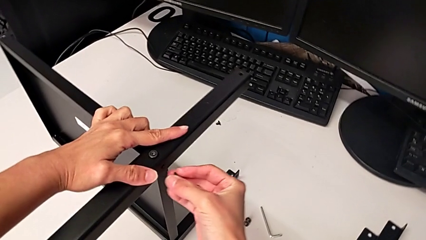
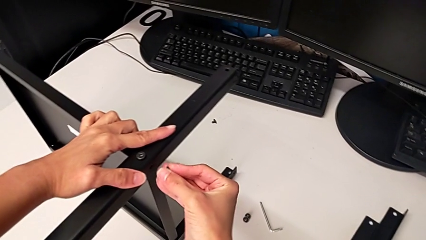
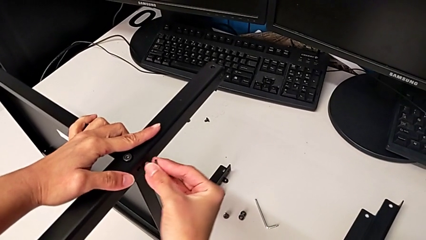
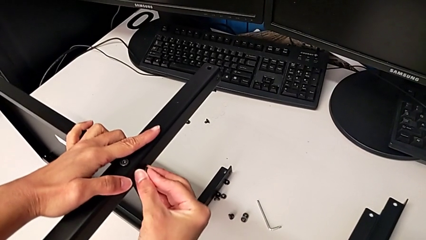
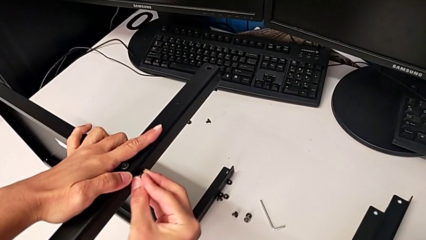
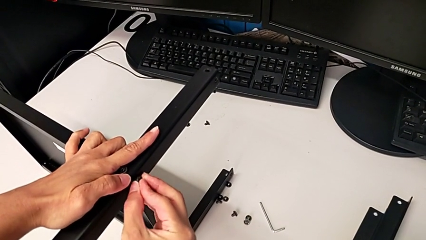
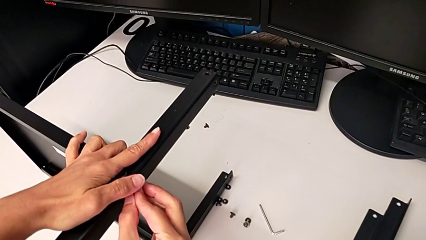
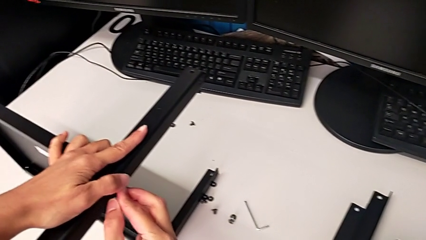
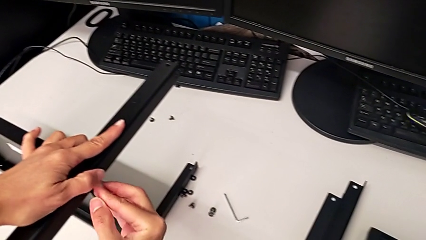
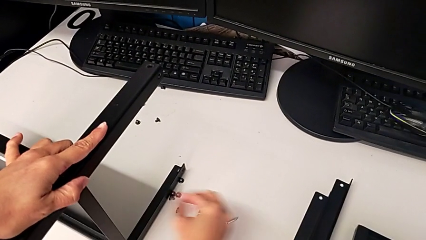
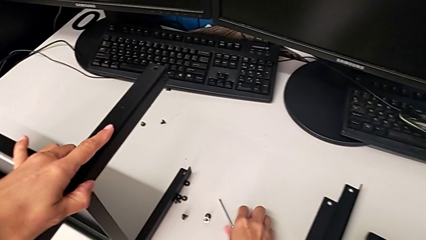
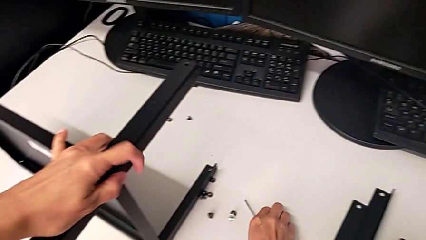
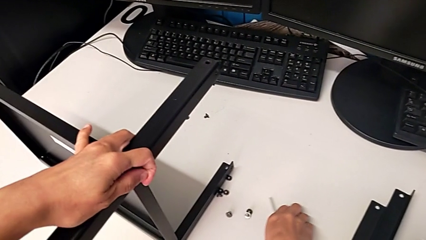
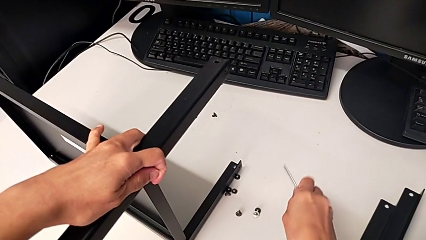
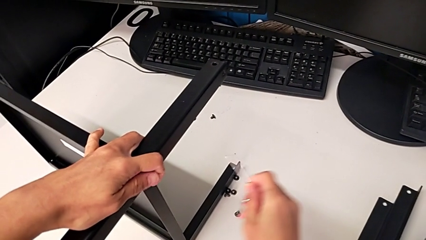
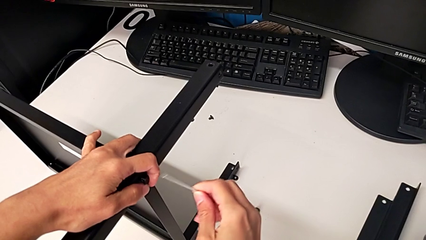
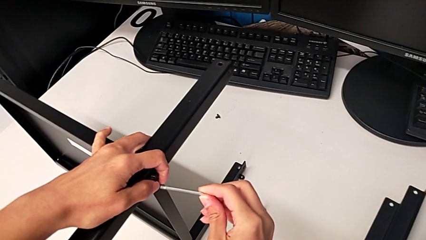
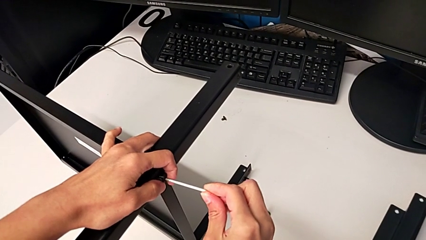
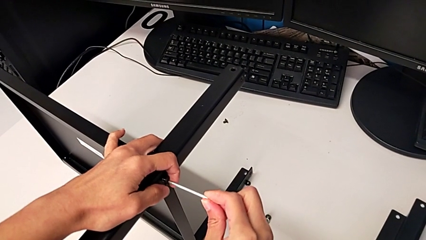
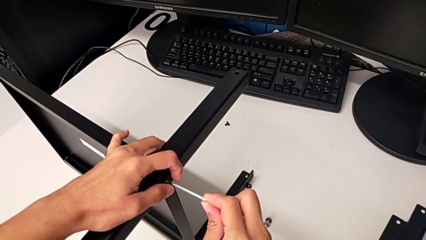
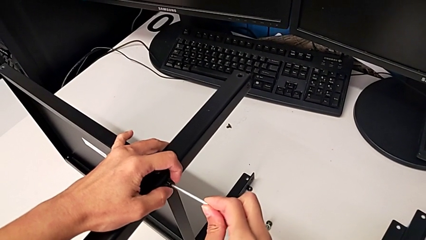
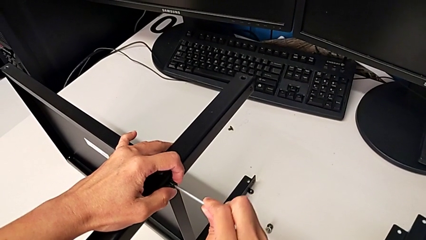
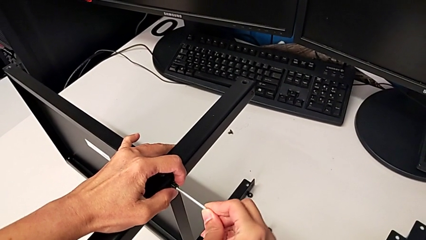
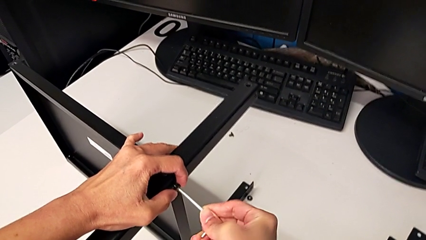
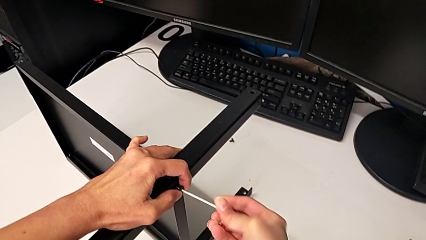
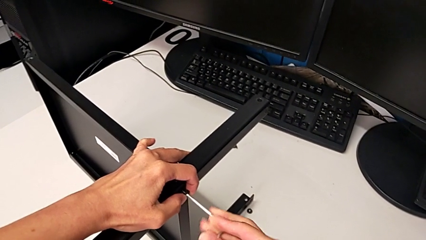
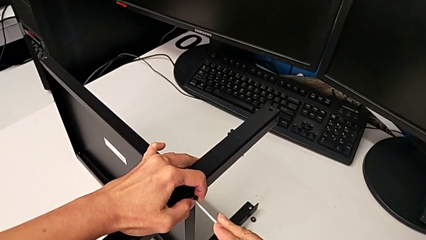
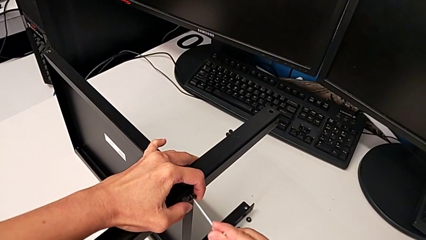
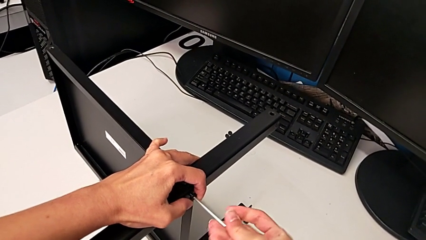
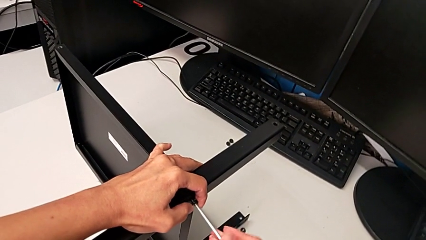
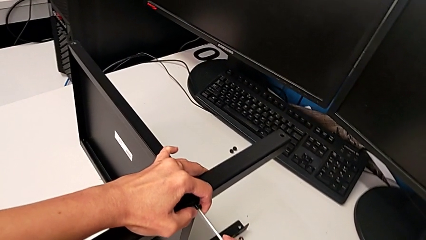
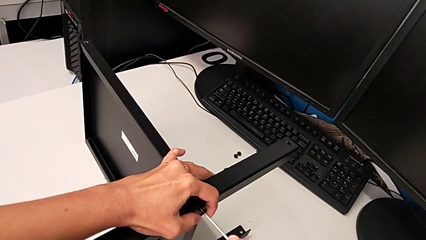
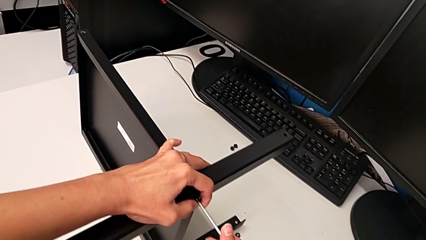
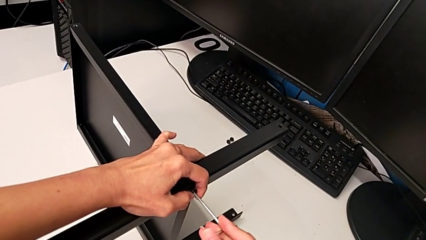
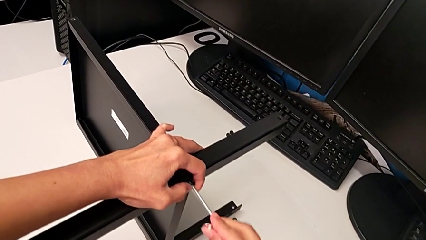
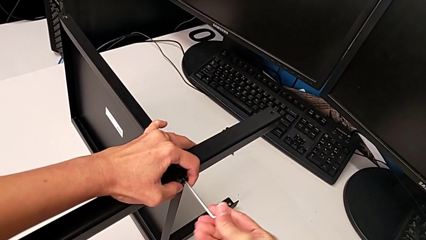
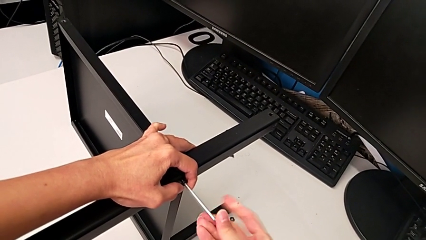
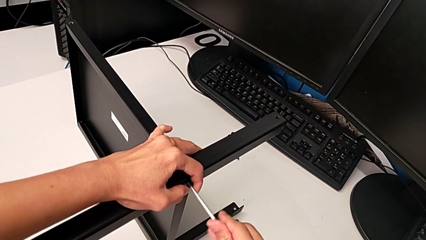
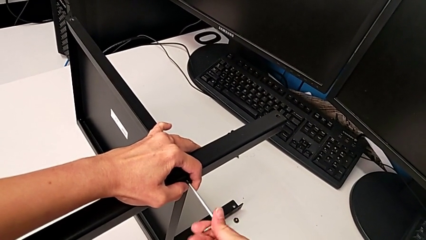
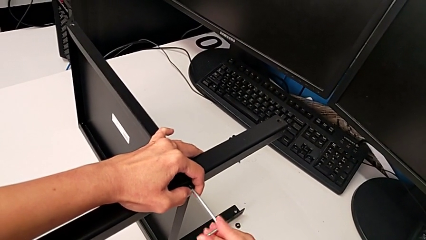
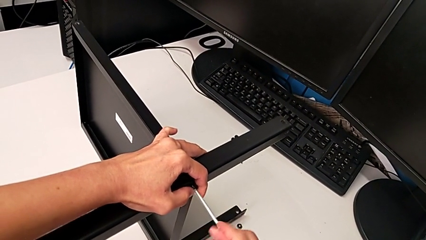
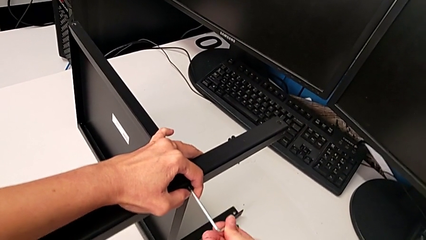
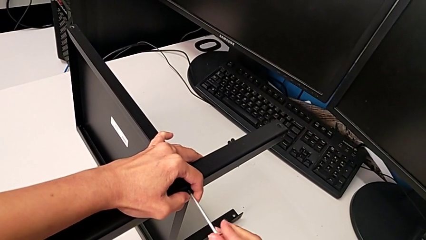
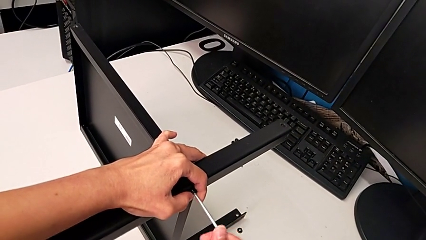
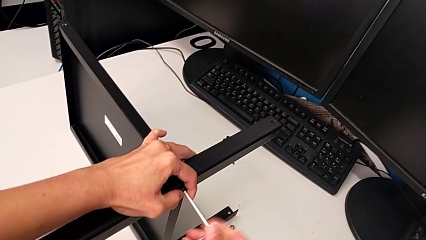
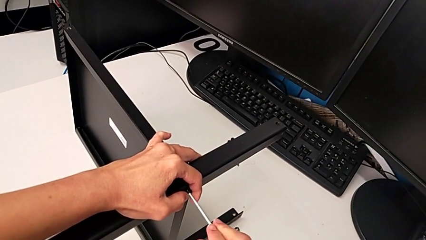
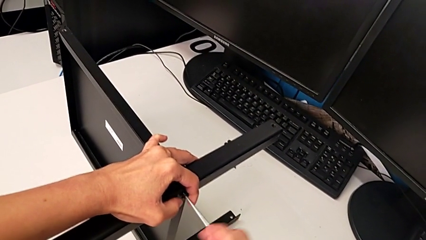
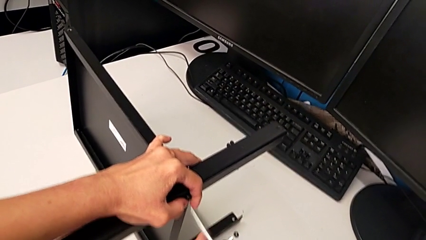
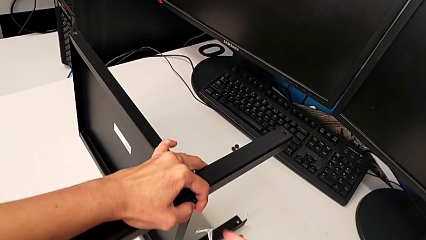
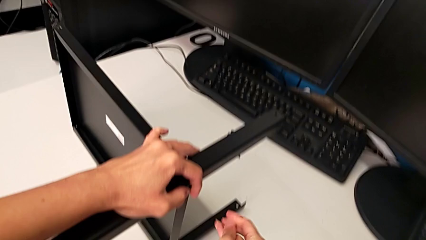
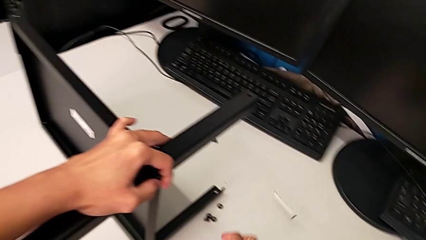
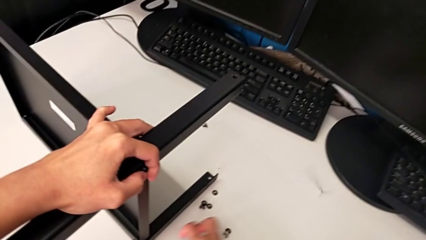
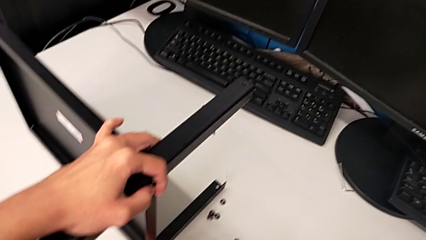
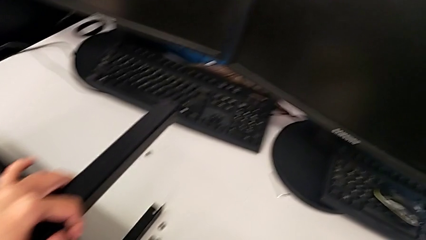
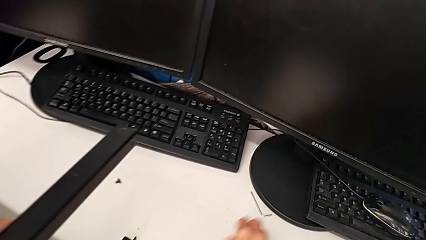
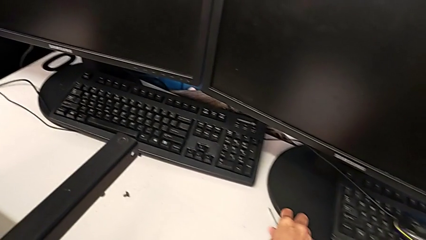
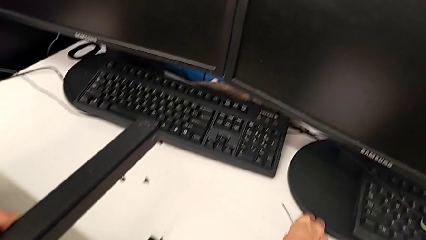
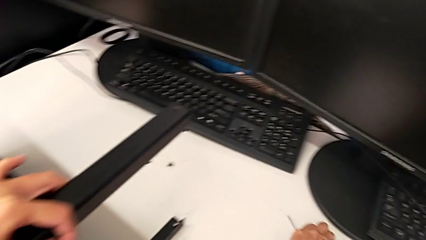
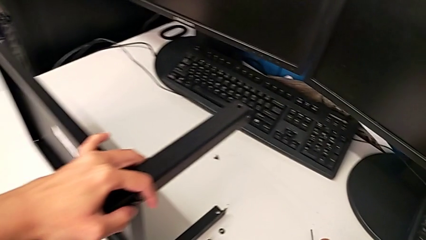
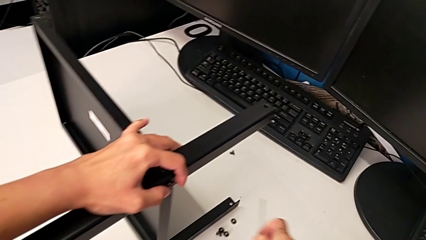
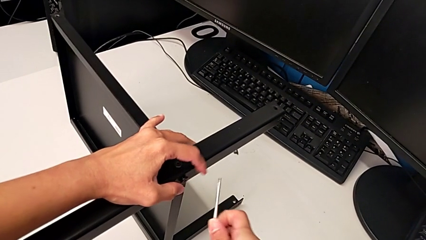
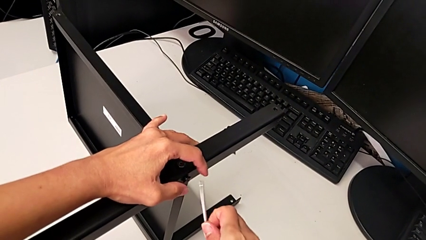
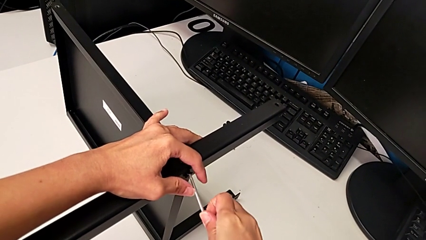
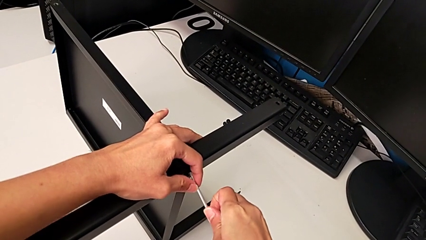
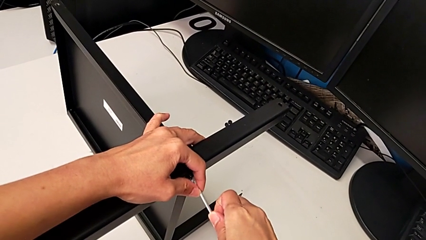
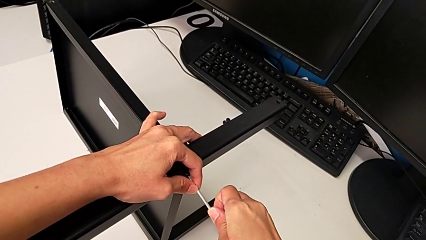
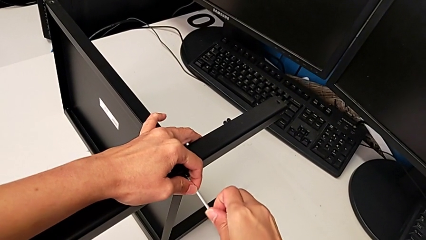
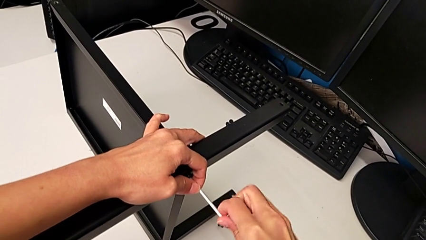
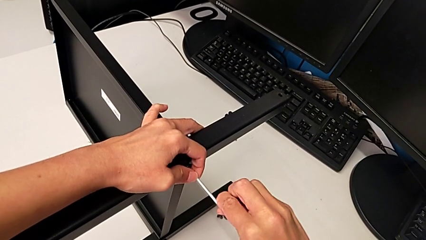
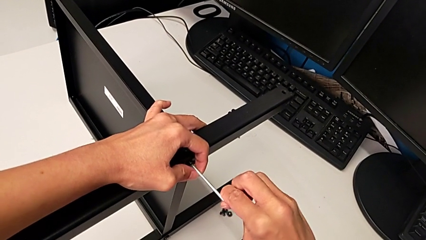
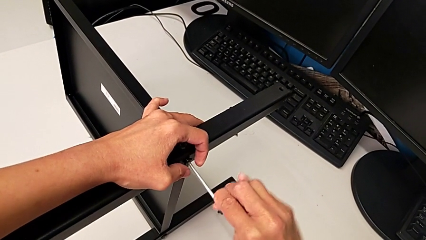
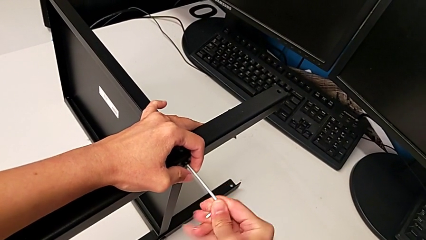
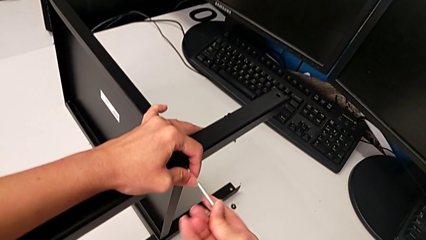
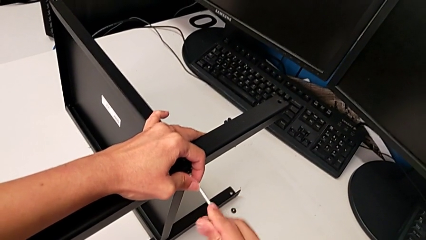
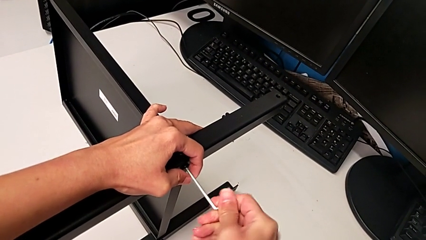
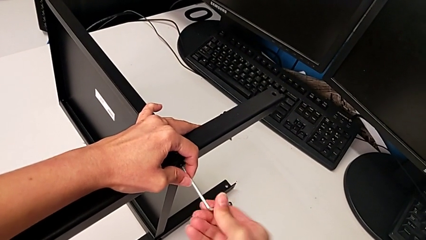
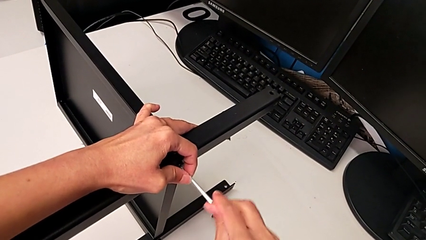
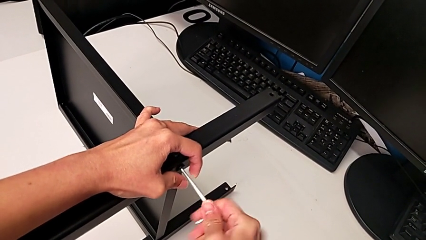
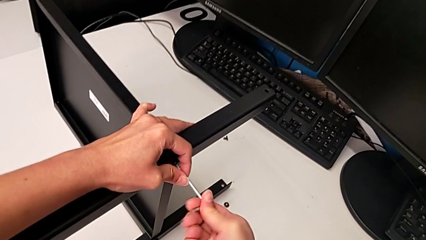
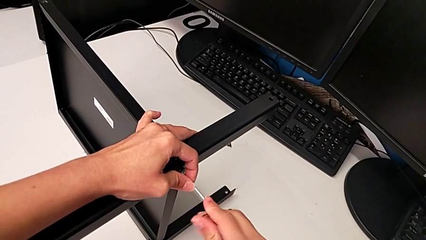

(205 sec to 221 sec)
The camera wearer is assembling the second leg. They insert the second hex socket head, grab the Allen wrench, insert it, screw the second hex socket head, wrongly drop the Allen wrench, grab it, insert it and begin to screw the second hex socket head.
